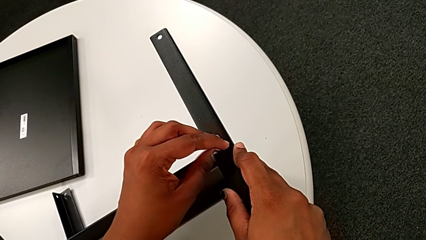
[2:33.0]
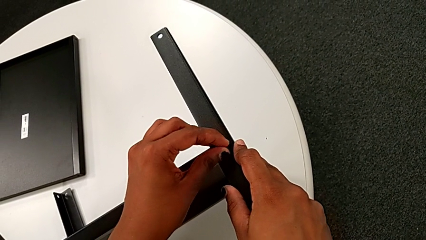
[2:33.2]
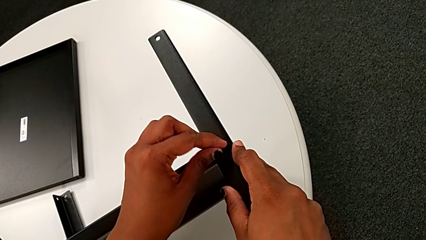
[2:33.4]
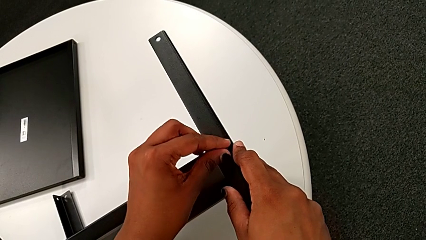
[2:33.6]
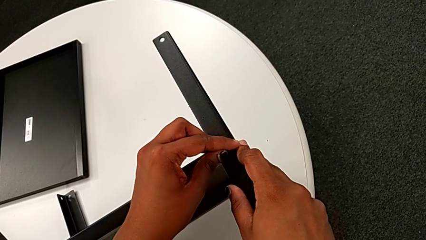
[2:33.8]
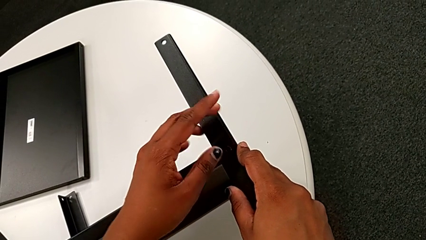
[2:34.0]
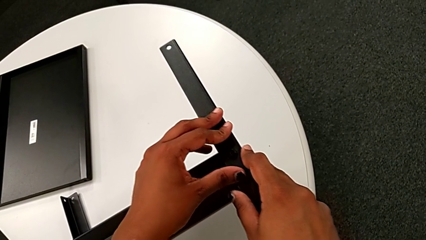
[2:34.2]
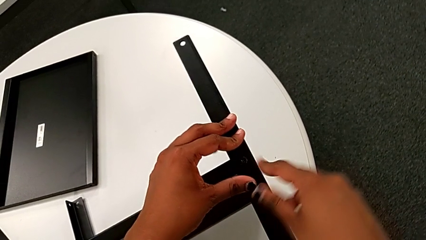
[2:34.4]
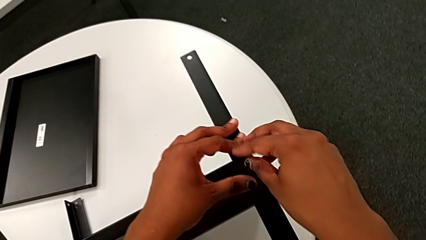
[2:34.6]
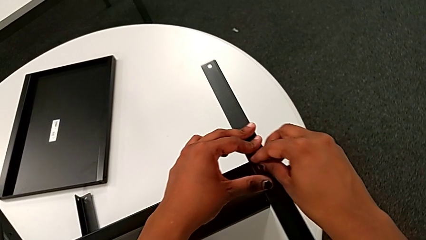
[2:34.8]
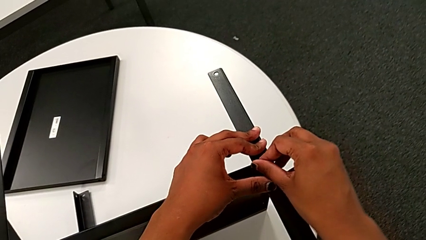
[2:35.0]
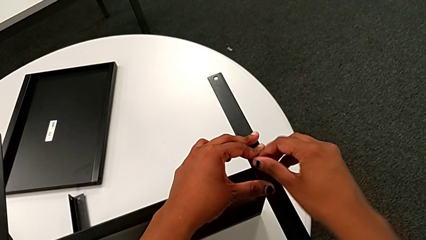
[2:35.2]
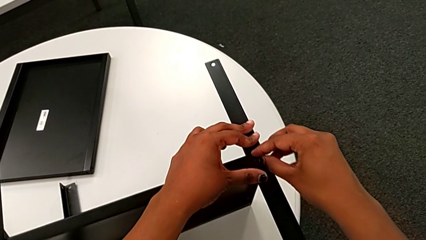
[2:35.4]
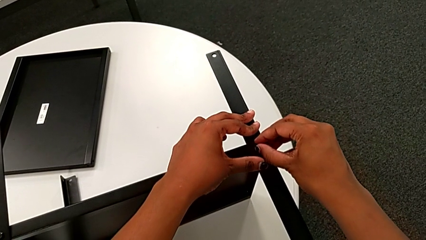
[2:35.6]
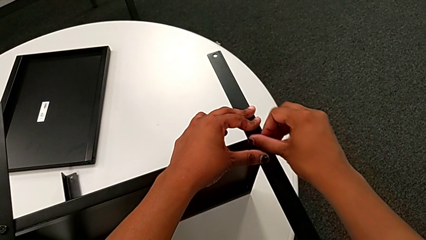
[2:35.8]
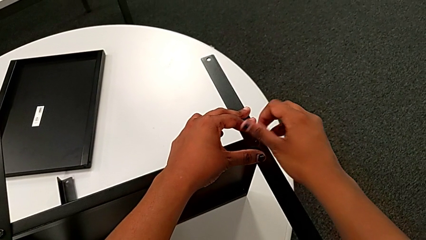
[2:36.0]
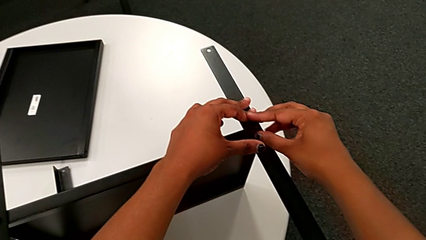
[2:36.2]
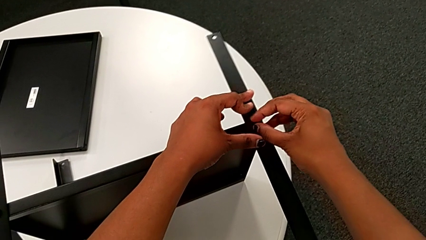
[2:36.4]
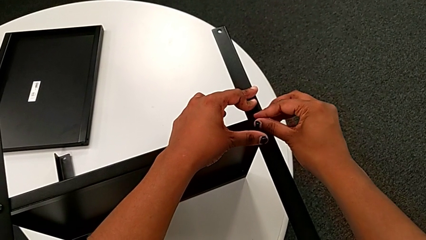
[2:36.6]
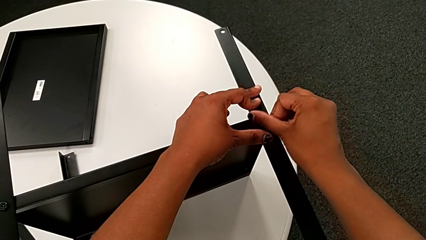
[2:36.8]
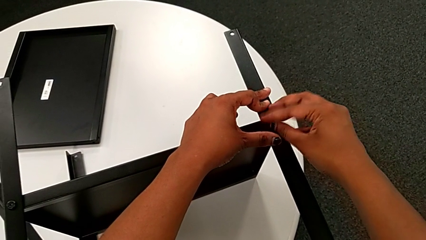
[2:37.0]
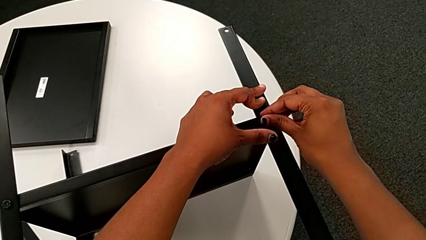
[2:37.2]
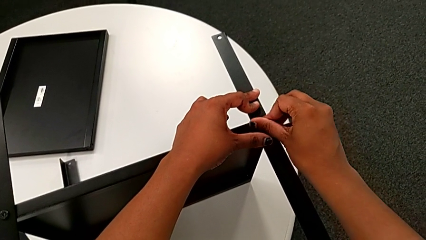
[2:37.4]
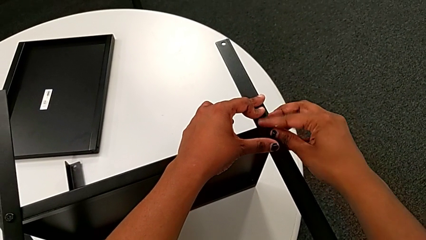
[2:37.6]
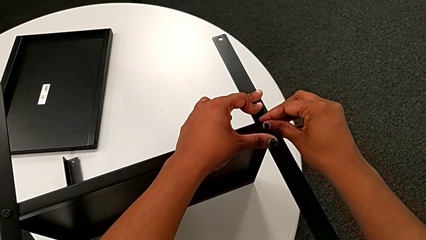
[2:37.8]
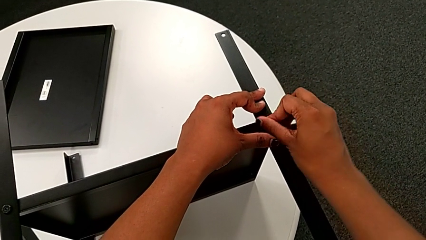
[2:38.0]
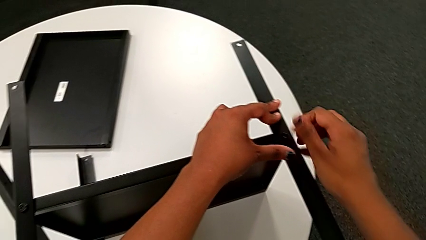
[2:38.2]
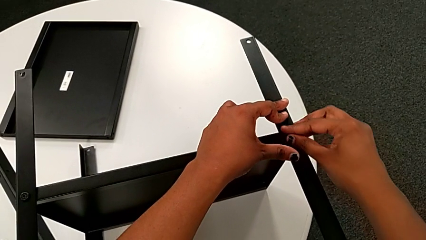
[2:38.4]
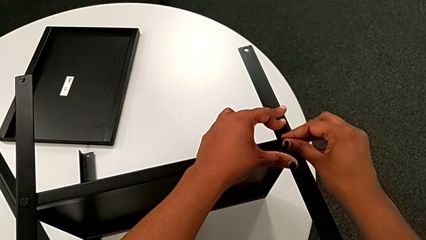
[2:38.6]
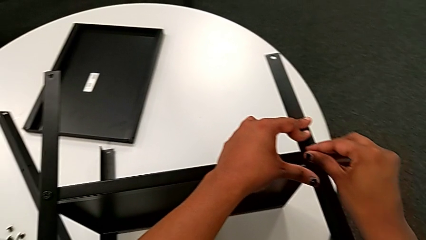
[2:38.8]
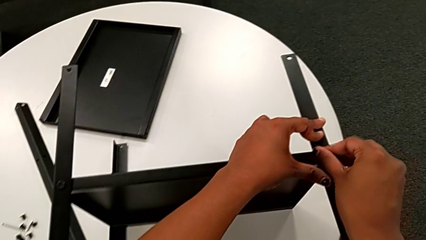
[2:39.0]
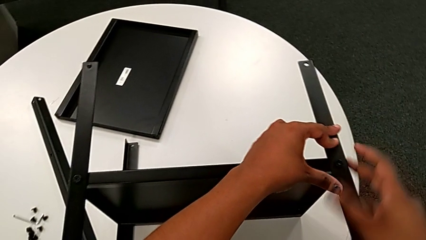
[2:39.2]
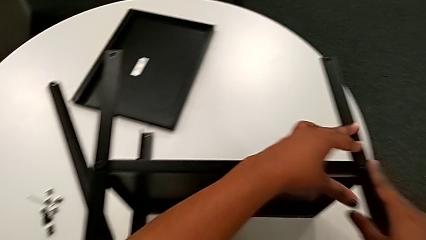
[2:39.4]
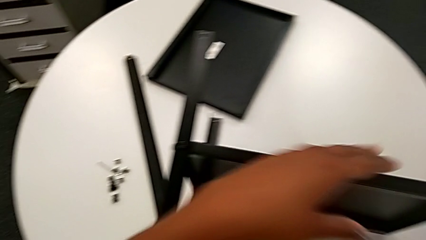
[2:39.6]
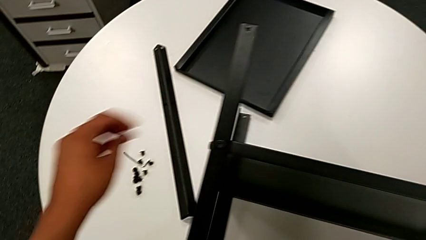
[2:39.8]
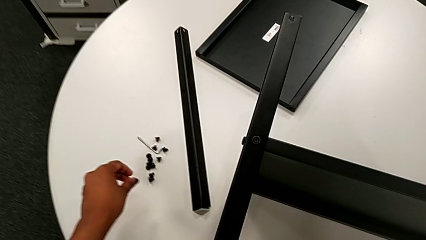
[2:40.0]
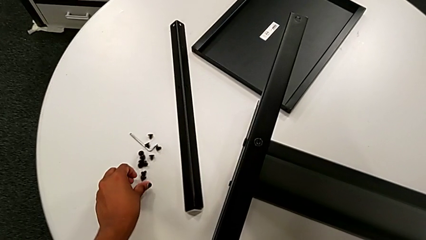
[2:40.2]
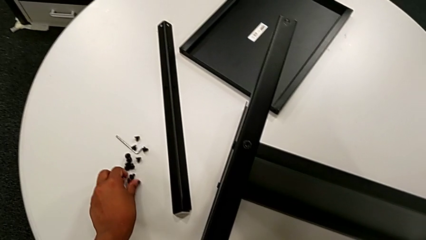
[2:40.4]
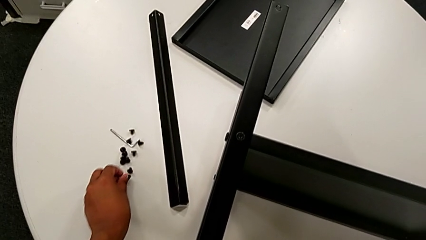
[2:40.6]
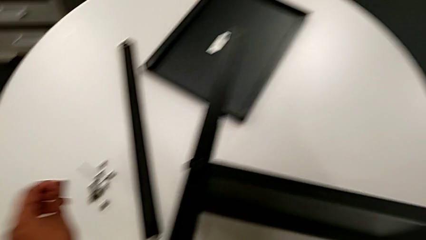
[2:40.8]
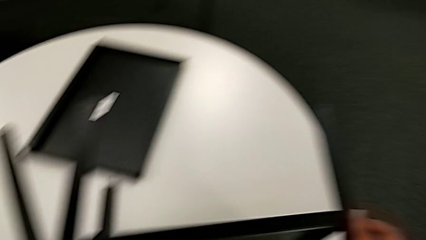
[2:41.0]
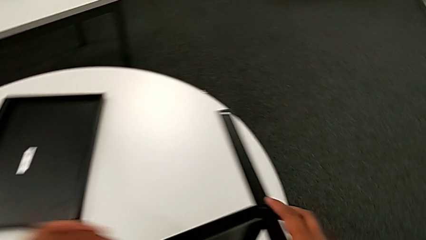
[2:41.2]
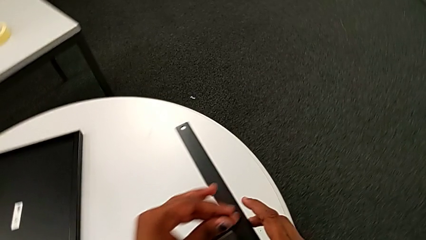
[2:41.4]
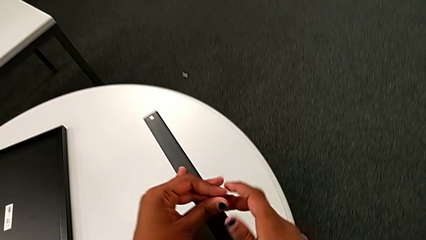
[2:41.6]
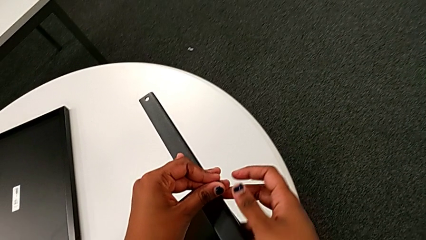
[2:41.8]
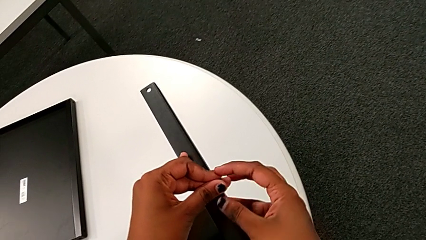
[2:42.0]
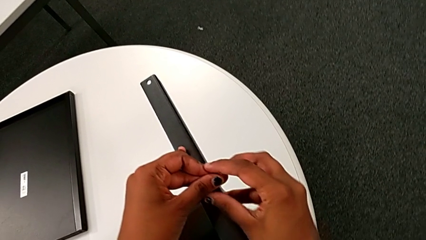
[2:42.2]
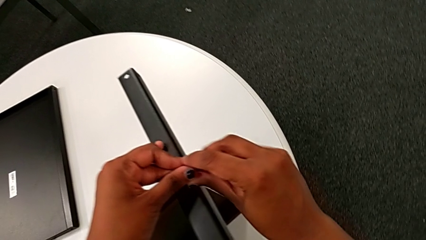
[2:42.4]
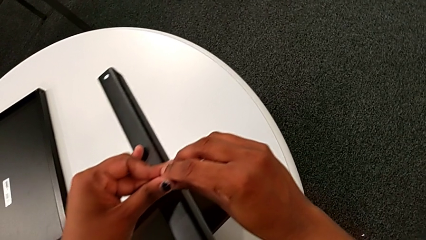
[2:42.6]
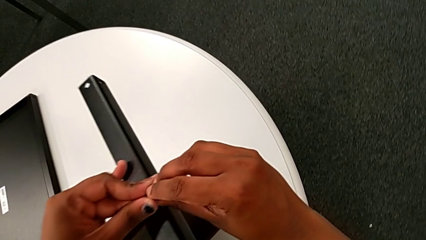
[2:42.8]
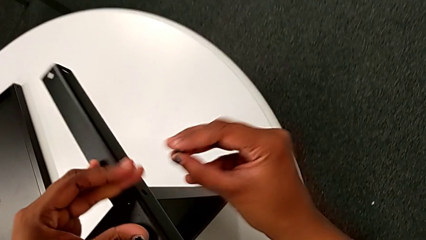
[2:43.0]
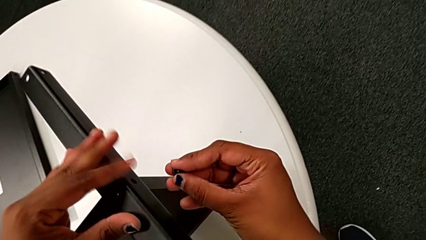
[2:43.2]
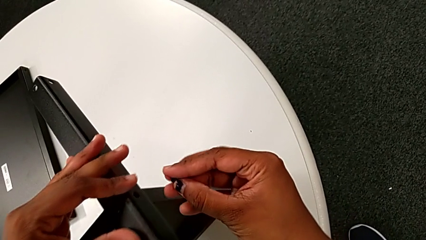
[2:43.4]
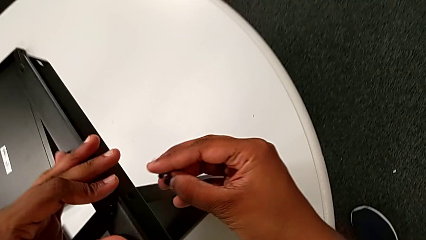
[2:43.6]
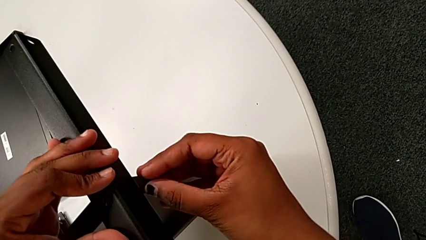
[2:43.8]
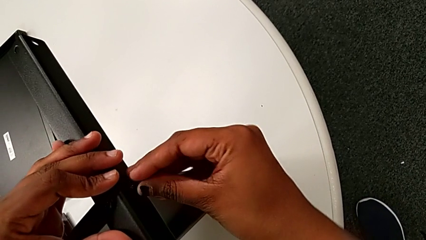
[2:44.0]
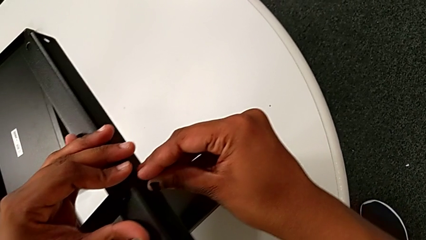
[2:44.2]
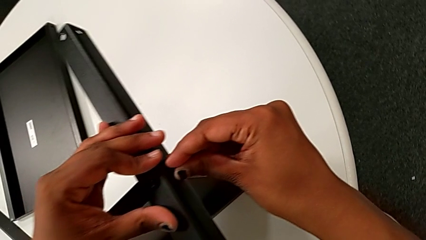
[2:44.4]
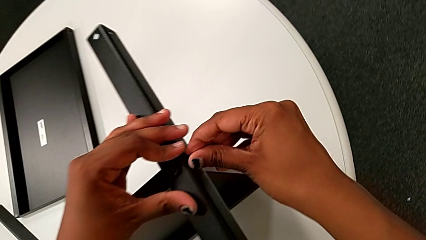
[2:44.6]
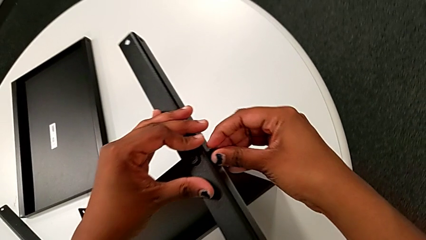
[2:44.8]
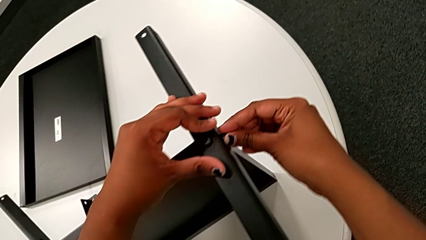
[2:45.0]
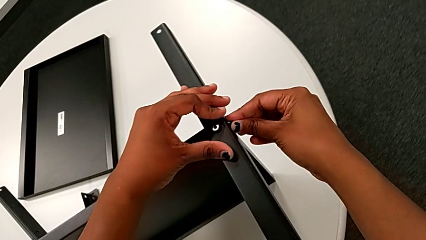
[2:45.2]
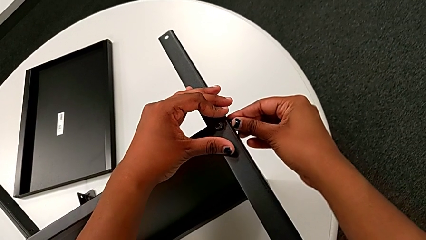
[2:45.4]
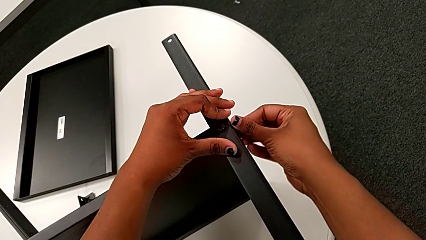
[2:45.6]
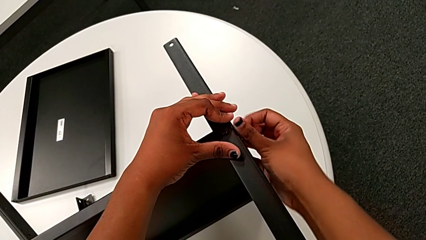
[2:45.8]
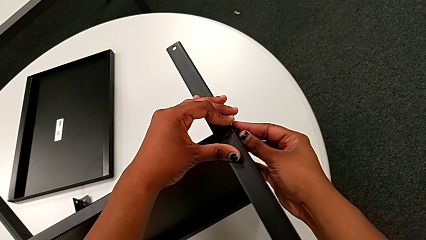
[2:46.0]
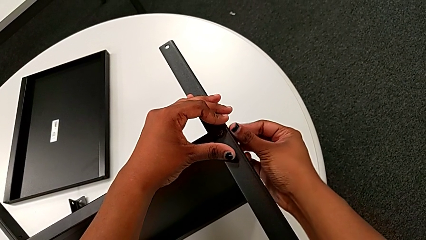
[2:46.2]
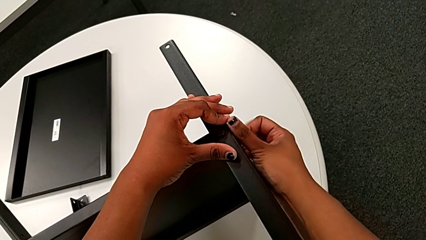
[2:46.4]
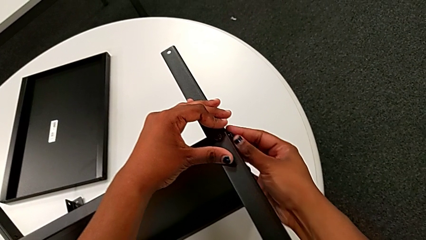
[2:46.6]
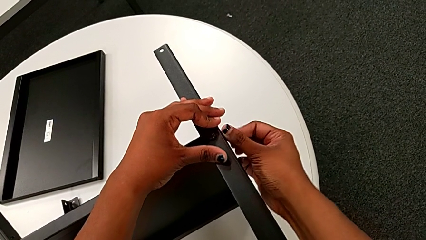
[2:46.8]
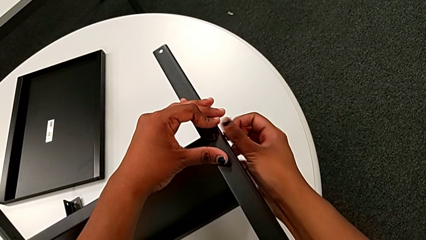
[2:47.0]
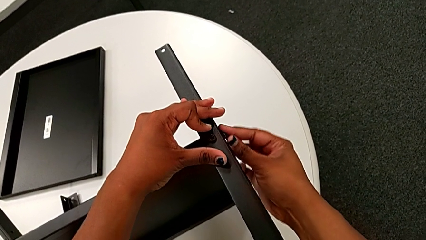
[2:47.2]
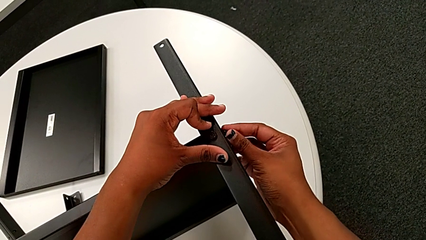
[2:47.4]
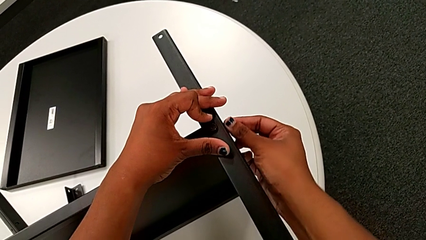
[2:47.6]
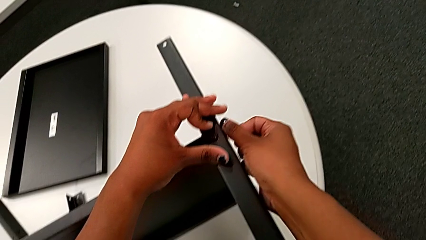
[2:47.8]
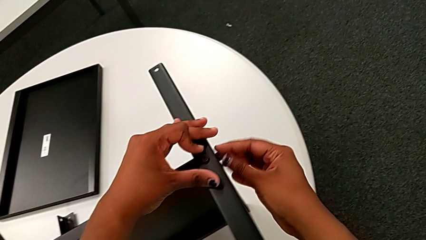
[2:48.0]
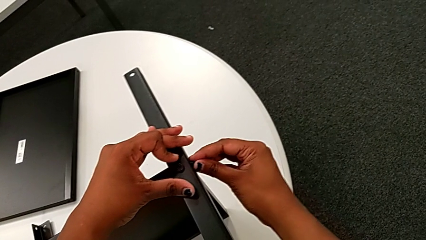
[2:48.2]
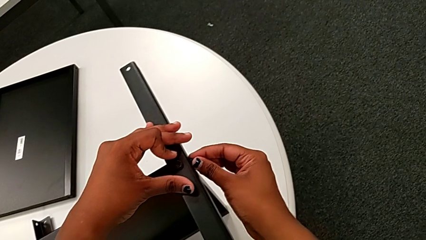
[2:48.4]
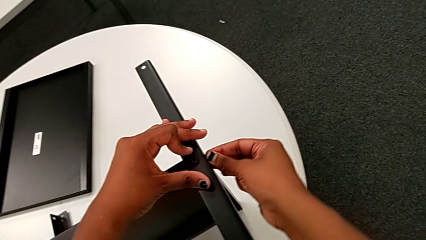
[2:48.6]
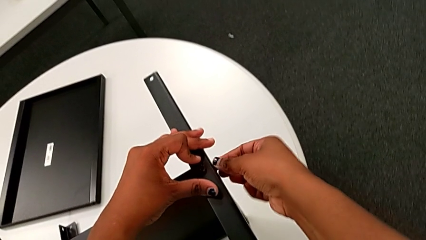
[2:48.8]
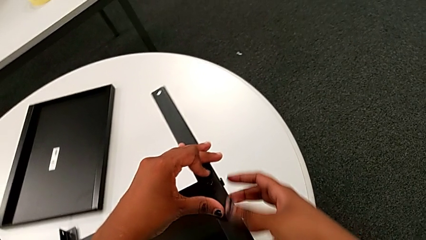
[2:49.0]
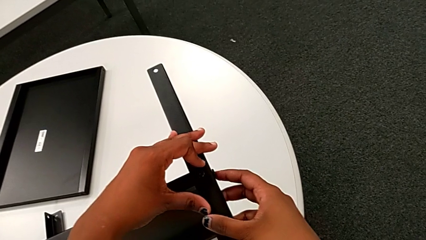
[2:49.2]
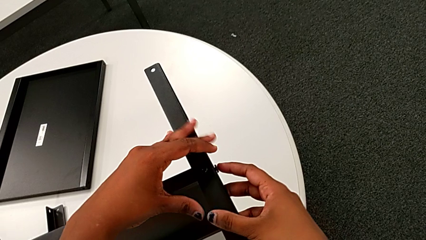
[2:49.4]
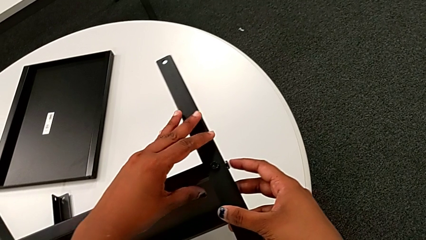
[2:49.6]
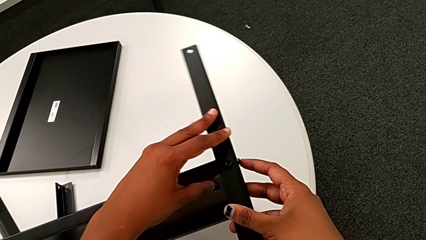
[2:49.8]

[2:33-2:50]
The camera wearer is screwing the third leg onto the middle shelf. They screw the hex socket head with the right hand, grab the third leg, approach the hex socket head and grab it. They approach the third leg with the left hand, grab the hex socket head with the right hand, insert it, screw it and hold the third leg.
